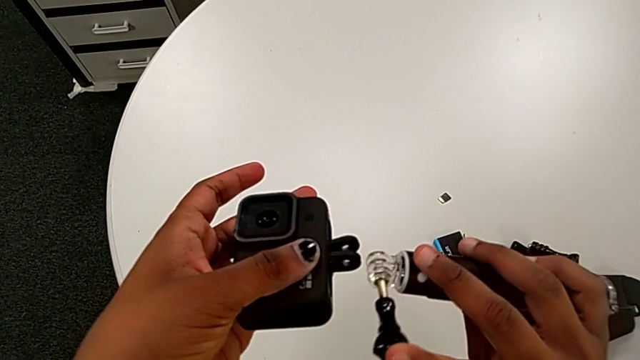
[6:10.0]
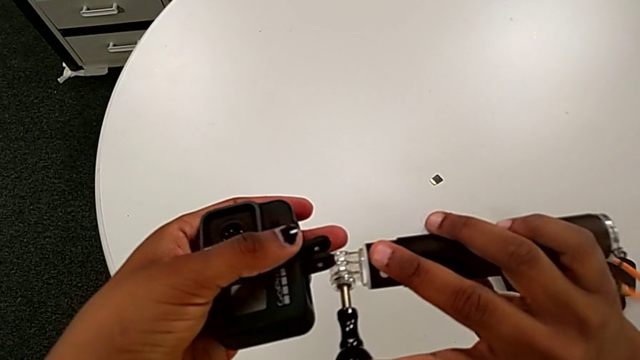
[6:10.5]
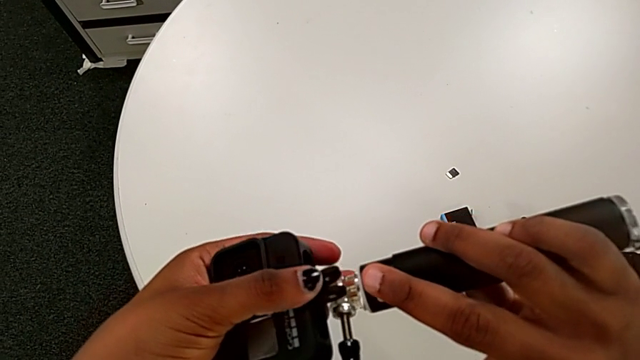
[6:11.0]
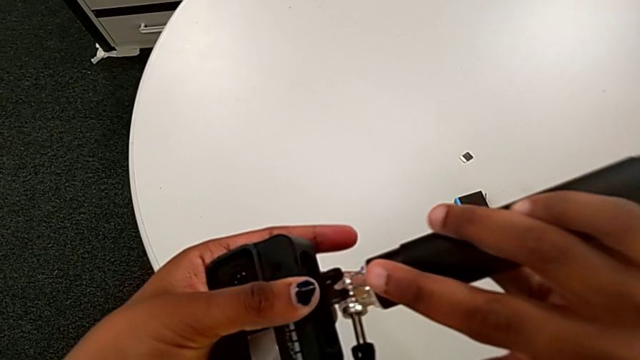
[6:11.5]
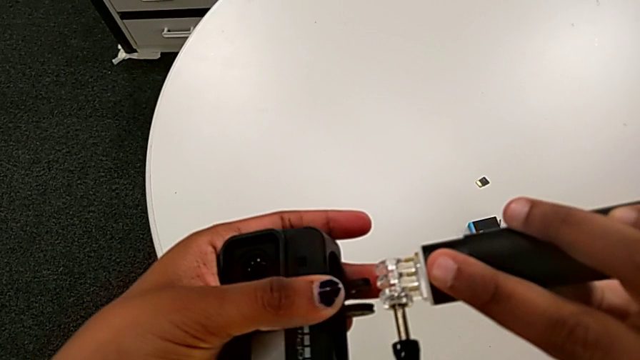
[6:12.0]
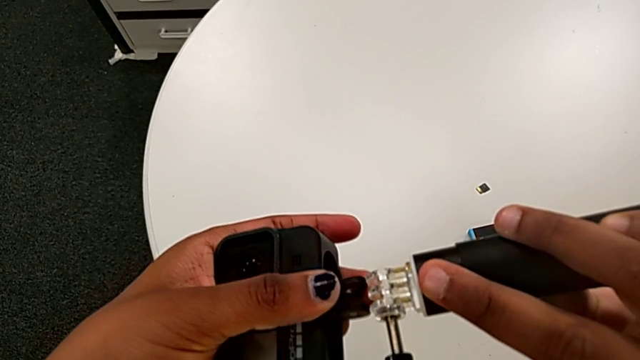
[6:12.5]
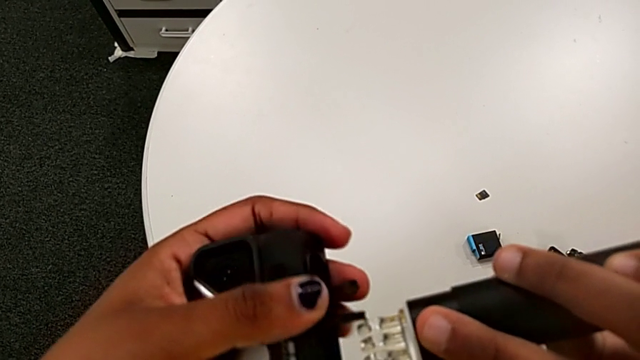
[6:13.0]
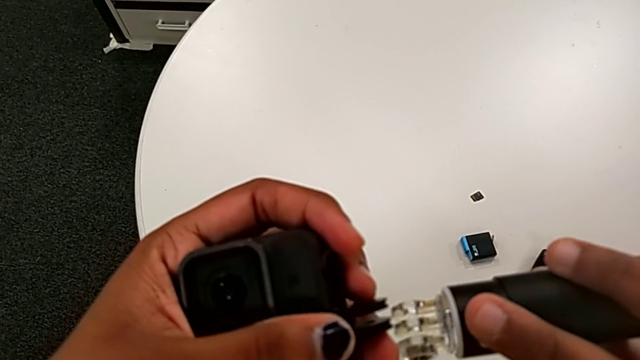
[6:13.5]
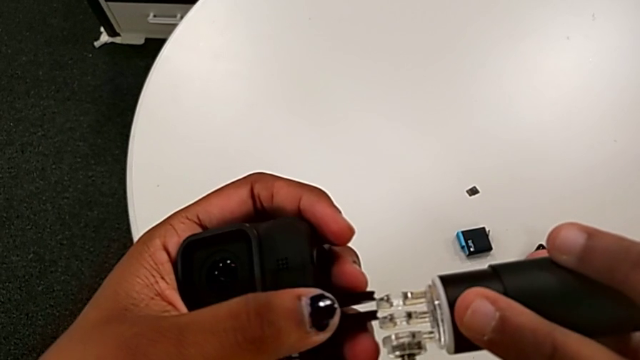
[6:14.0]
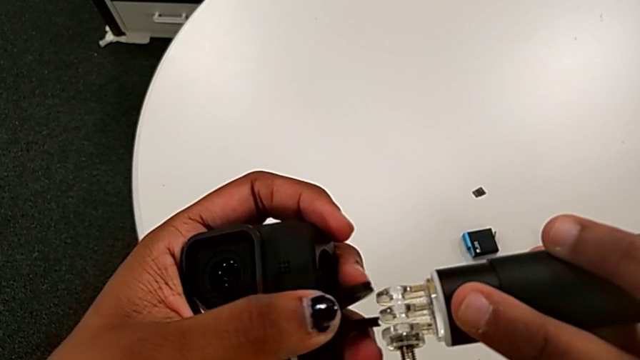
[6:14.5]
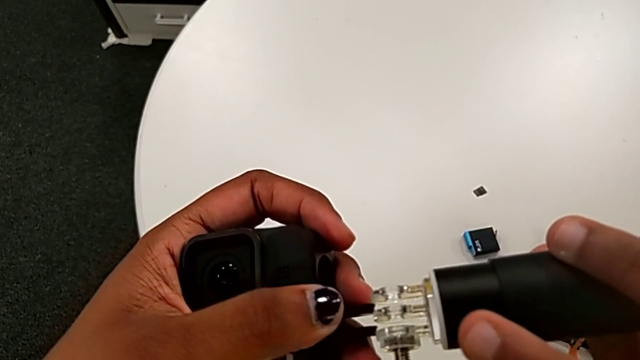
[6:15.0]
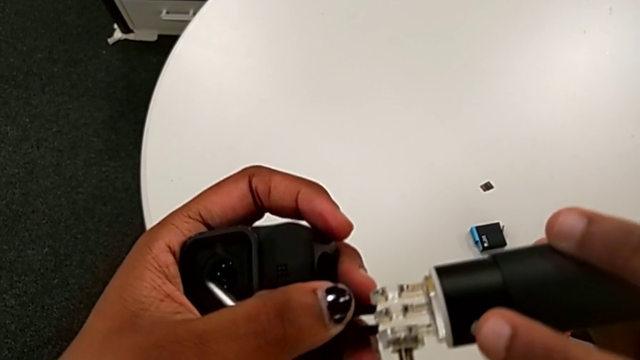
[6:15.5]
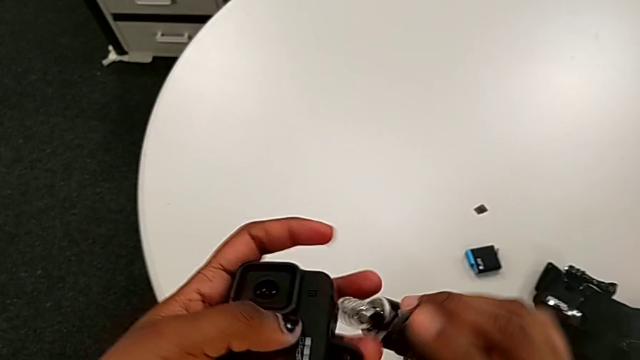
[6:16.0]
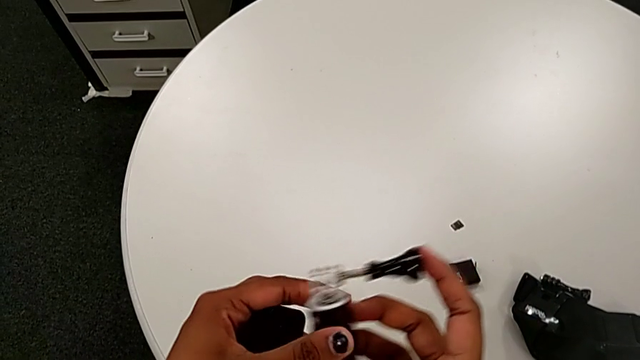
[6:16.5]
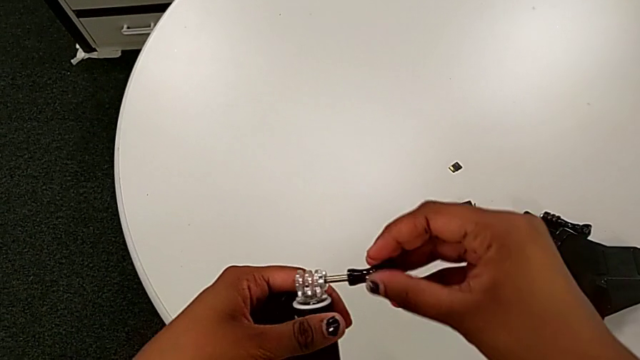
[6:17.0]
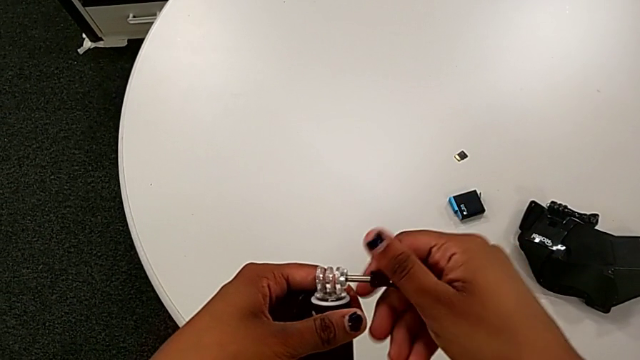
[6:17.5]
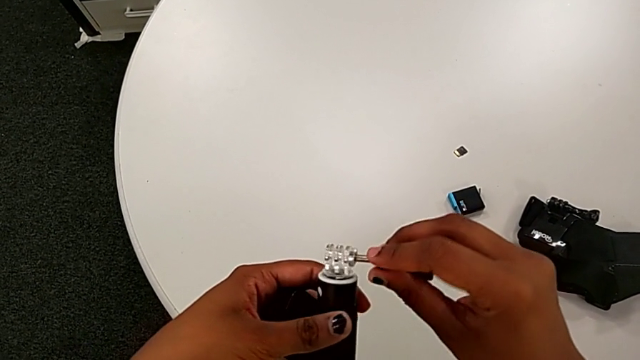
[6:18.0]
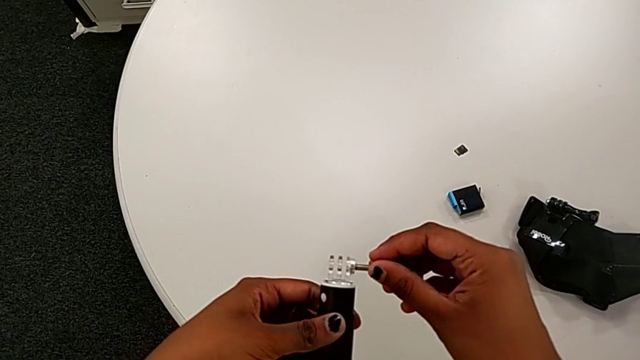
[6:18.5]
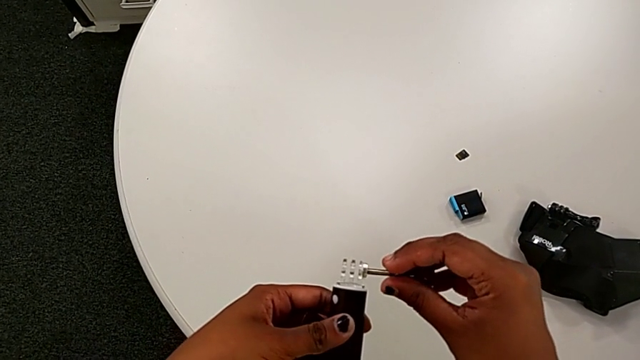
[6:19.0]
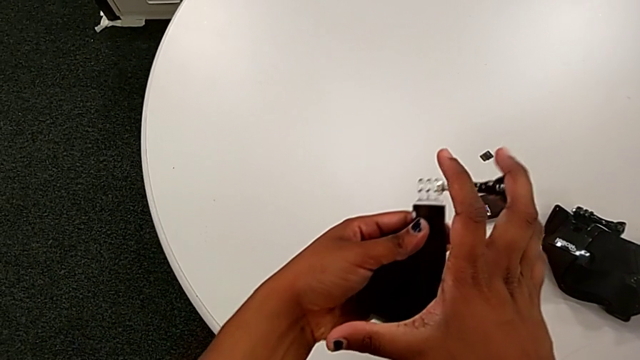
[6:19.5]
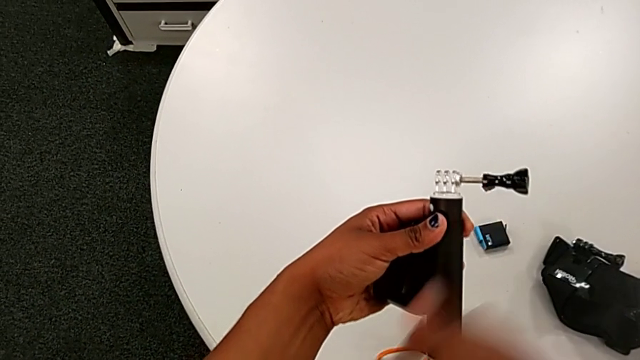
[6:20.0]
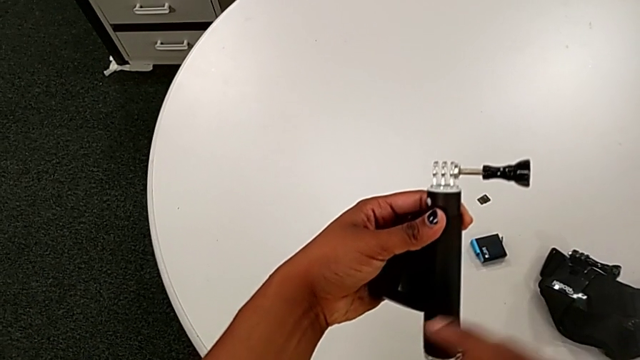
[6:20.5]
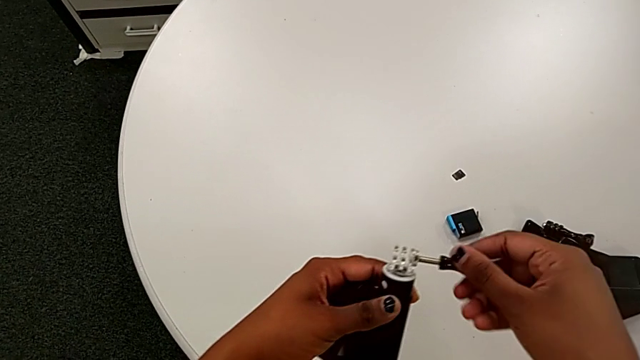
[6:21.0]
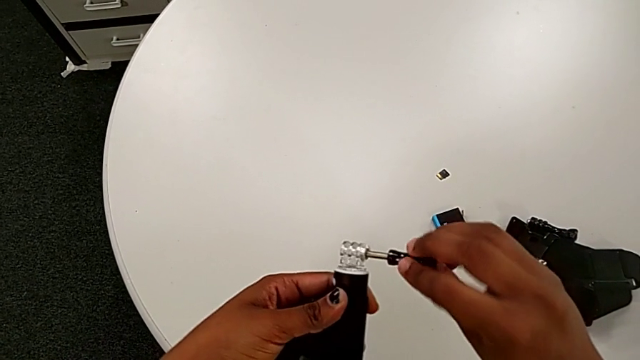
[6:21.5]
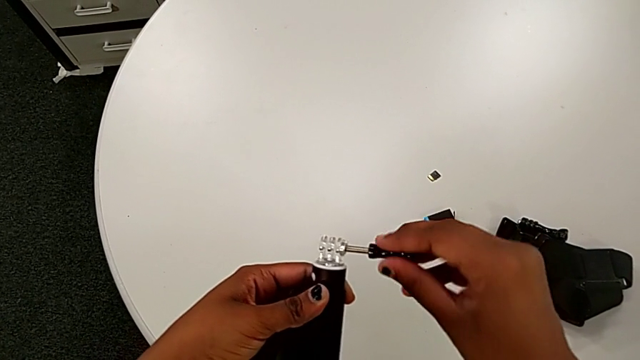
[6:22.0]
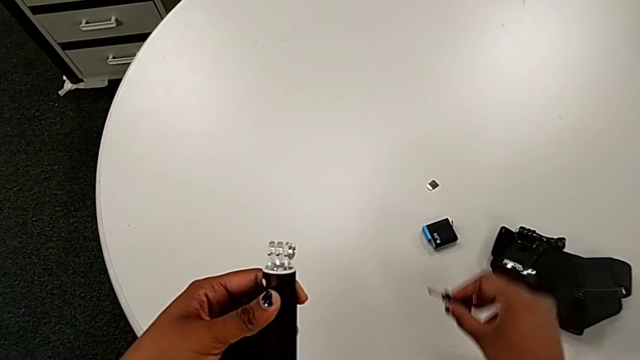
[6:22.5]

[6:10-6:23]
The camera wearer is mounting the black handheld grip onto the GoPro. They wrongly insert the GoPro, unscrew the handheld grip and drop the screw.

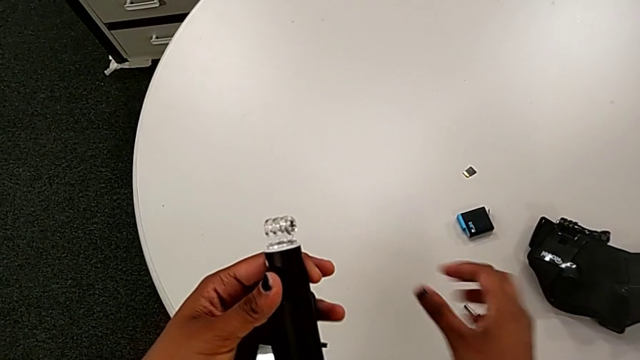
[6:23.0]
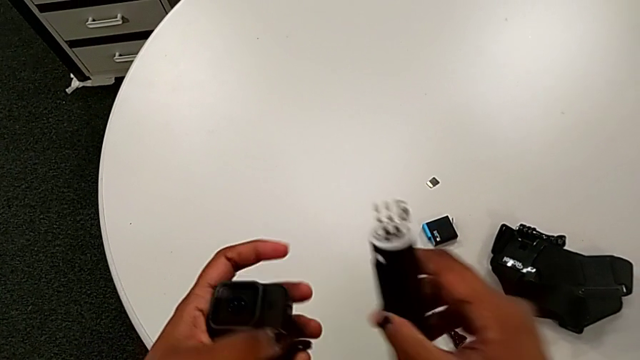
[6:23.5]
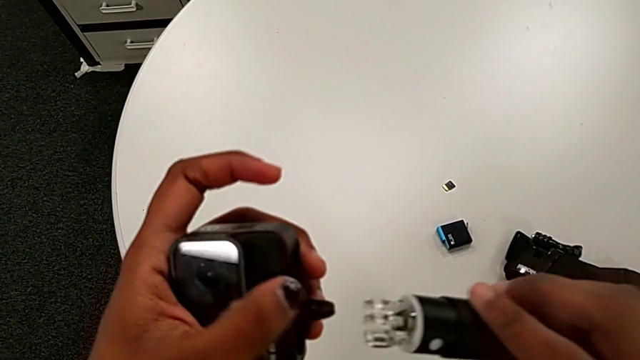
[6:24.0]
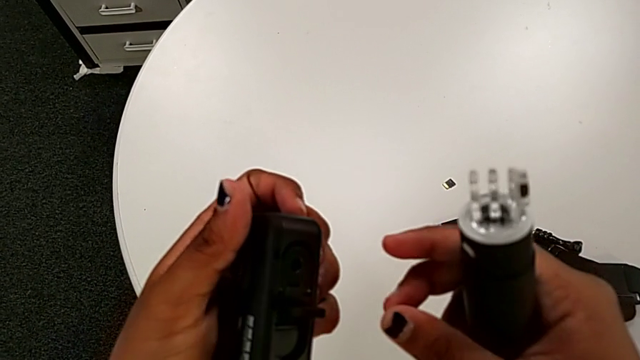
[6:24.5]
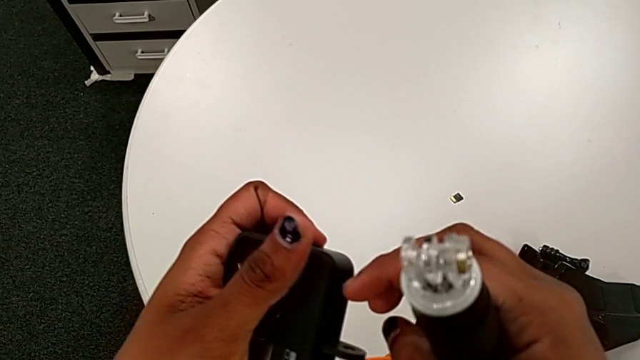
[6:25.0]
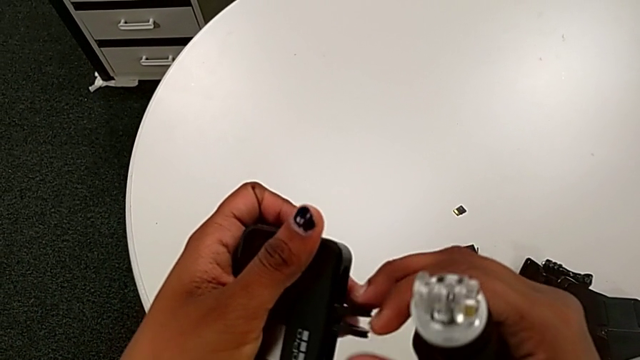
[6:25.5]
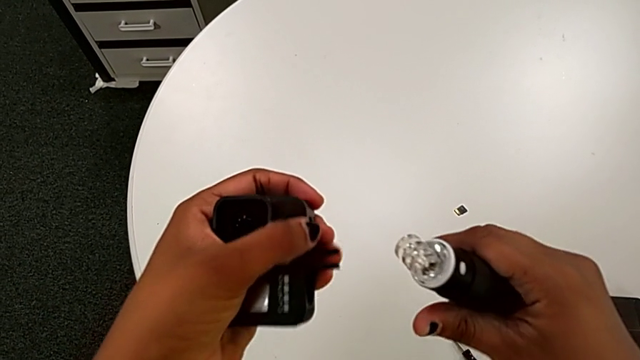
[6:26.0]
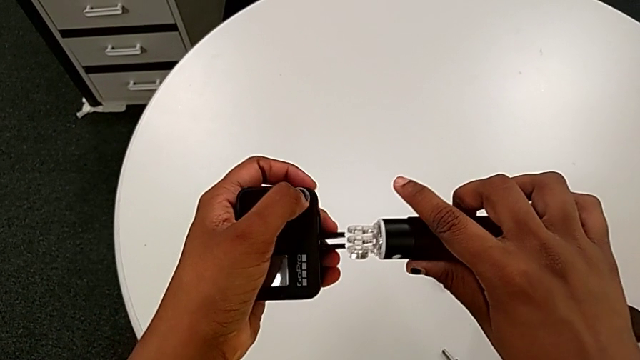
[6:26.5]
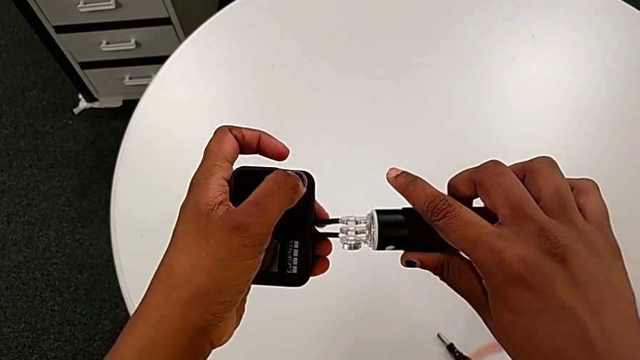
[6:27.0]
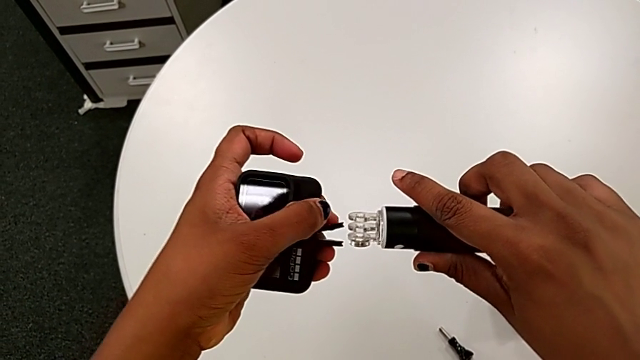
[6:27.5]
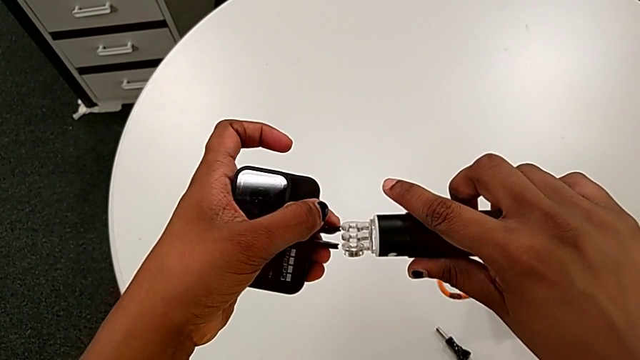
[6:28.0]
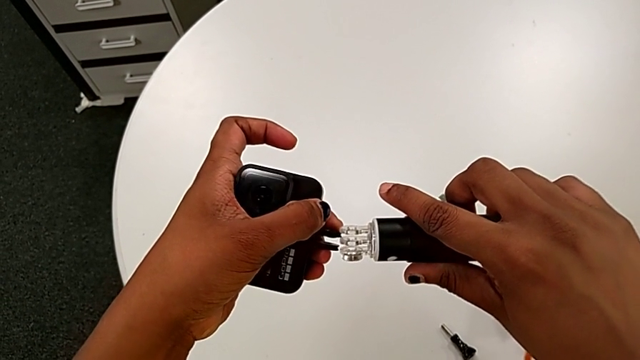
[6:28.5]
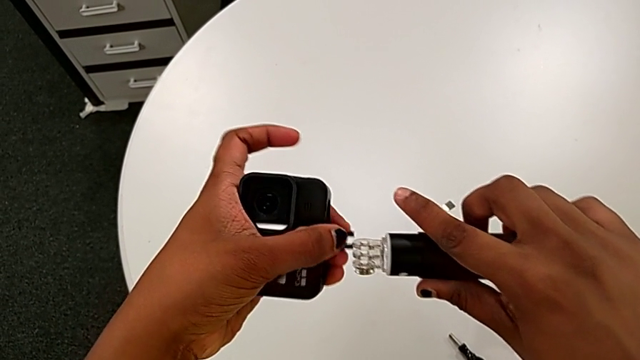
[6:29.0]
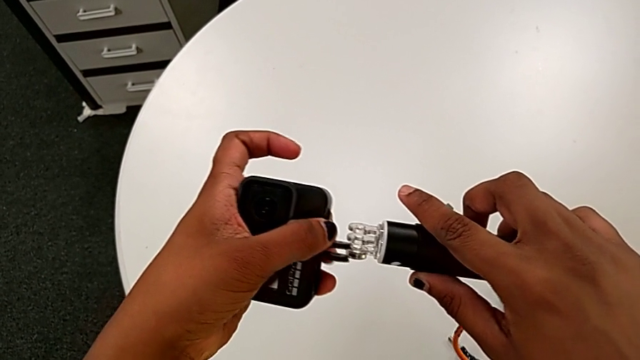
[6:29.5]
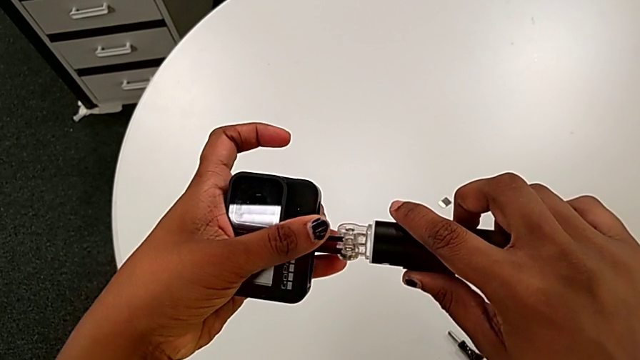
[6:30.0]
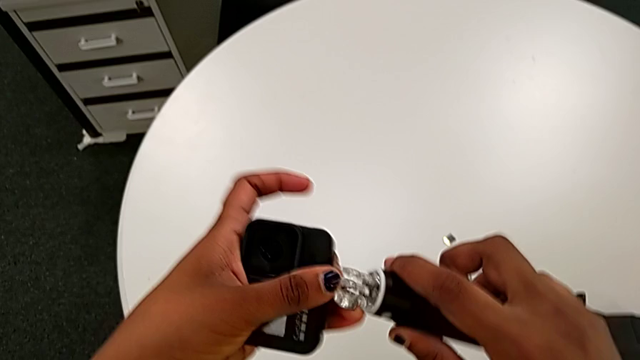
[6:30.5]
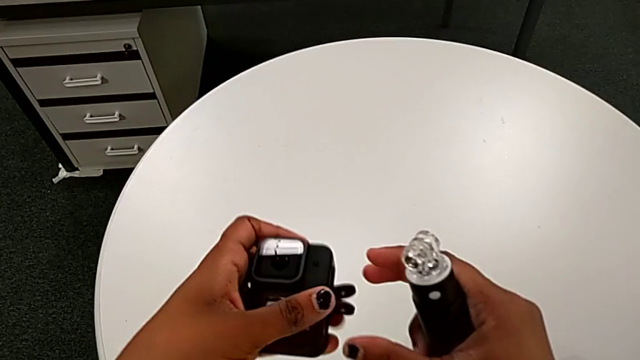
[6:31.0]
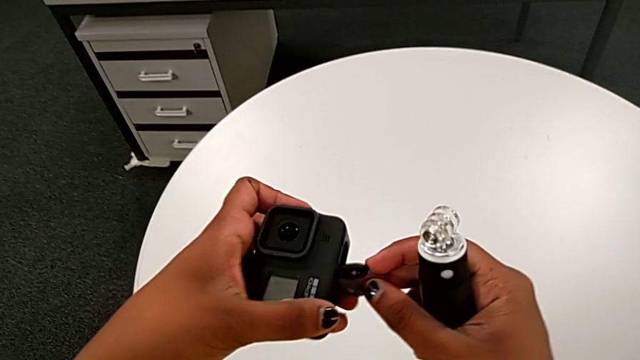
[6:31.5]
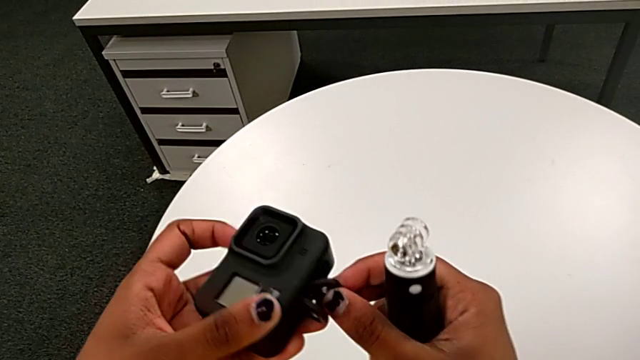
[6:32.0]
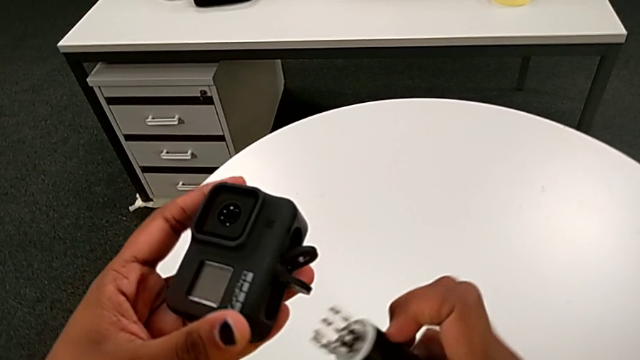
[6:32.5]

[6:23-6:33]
The camera wearer is mounting the black handheld grip onto the GoPro. They insert the GoPro and open the mount tabs.
